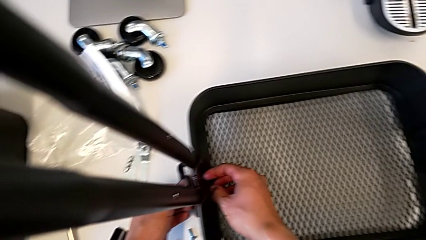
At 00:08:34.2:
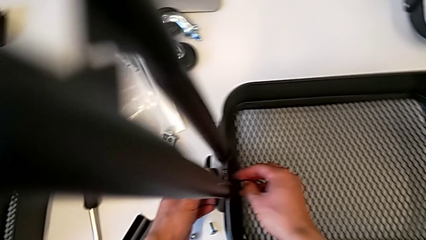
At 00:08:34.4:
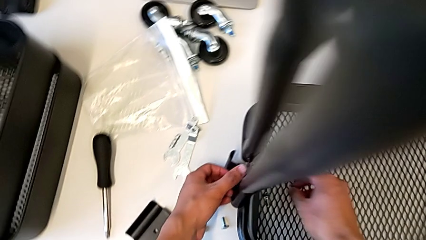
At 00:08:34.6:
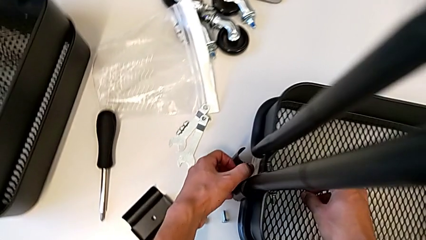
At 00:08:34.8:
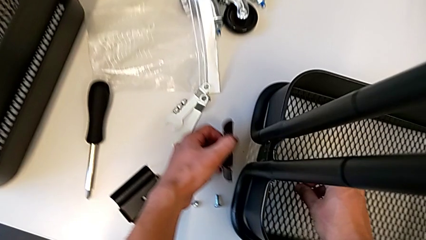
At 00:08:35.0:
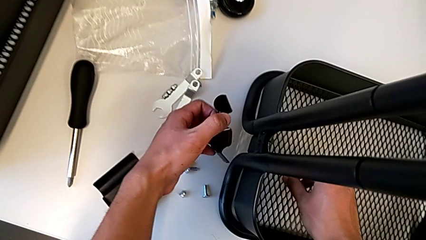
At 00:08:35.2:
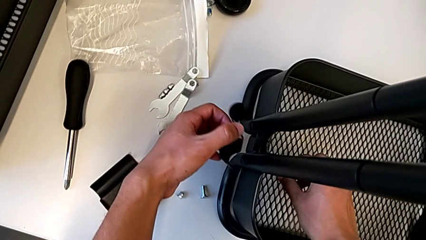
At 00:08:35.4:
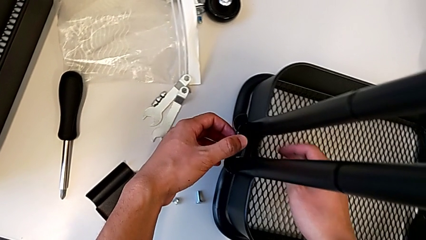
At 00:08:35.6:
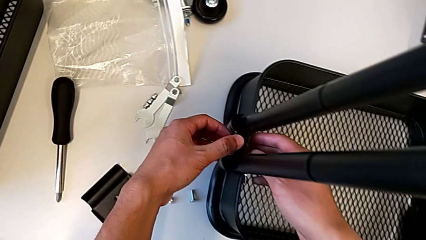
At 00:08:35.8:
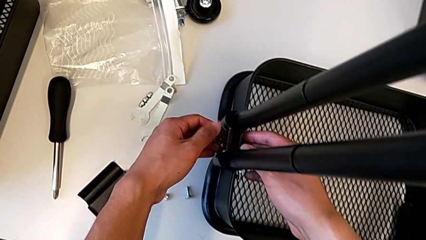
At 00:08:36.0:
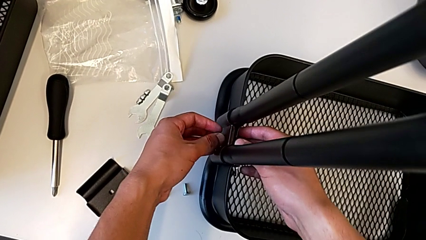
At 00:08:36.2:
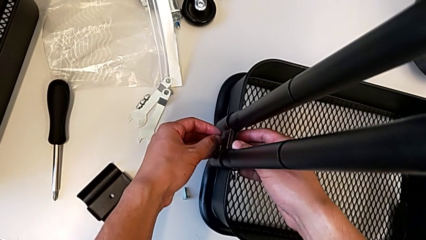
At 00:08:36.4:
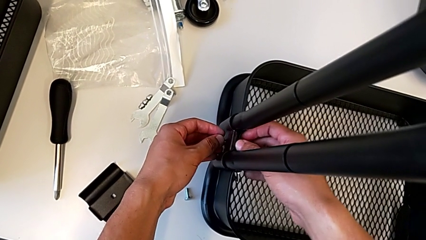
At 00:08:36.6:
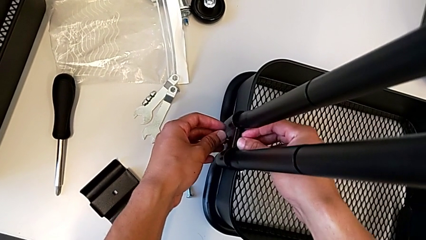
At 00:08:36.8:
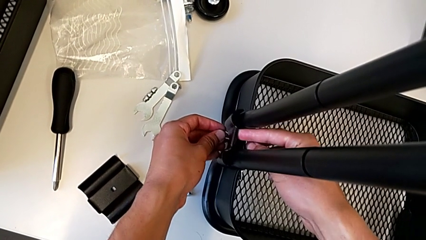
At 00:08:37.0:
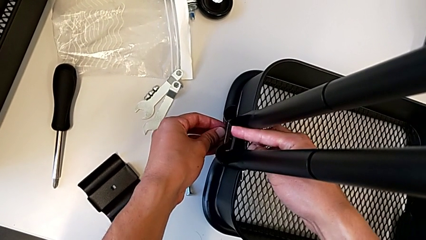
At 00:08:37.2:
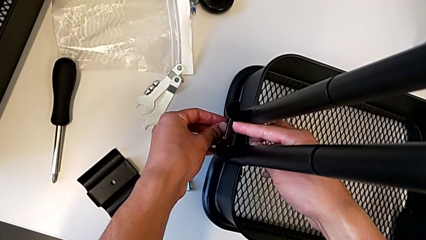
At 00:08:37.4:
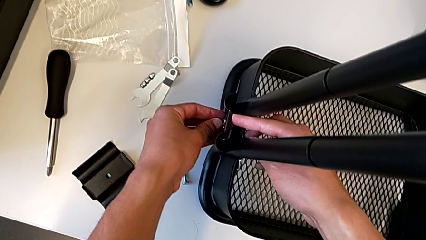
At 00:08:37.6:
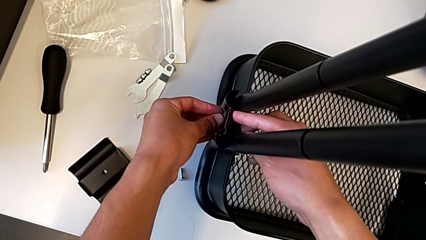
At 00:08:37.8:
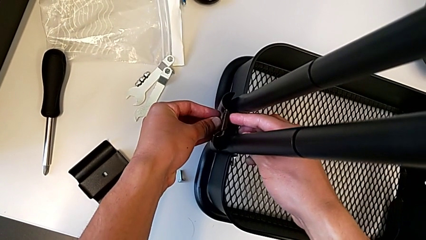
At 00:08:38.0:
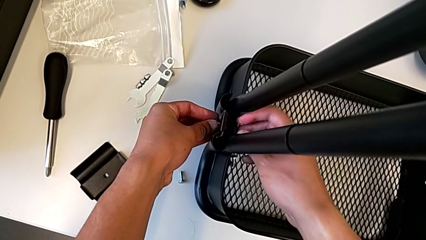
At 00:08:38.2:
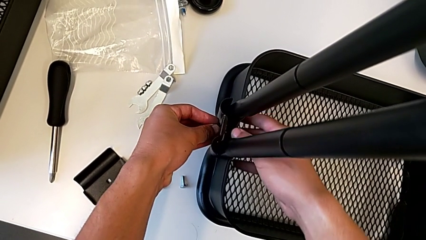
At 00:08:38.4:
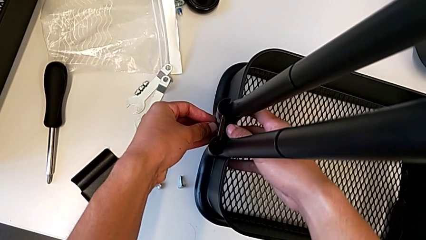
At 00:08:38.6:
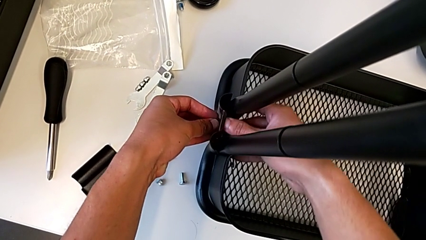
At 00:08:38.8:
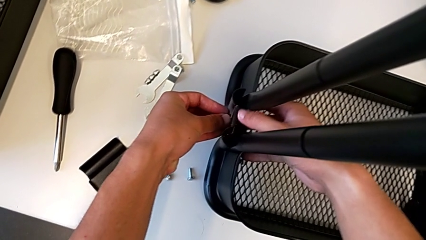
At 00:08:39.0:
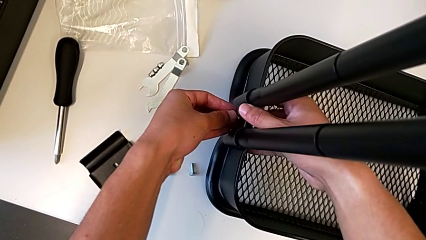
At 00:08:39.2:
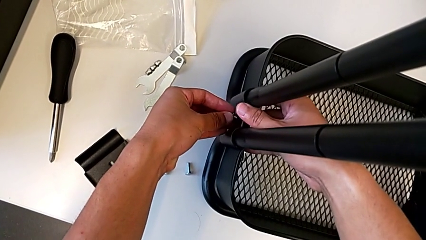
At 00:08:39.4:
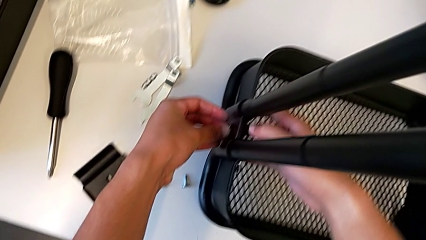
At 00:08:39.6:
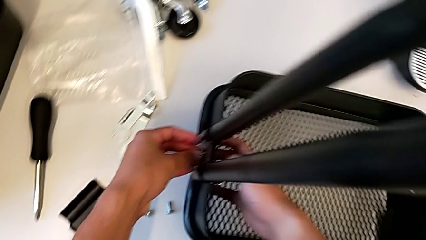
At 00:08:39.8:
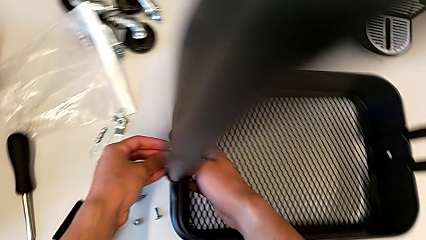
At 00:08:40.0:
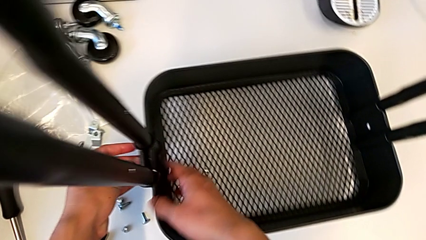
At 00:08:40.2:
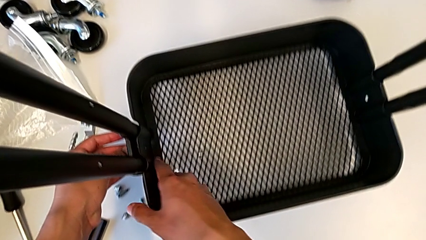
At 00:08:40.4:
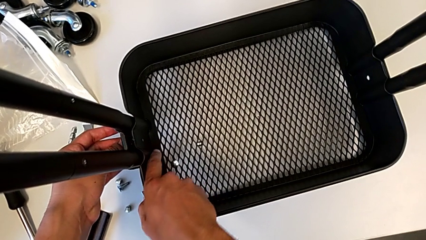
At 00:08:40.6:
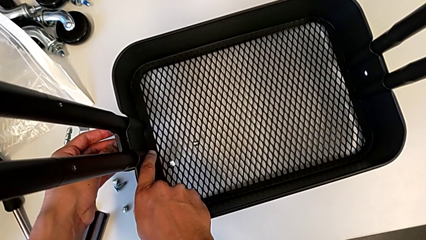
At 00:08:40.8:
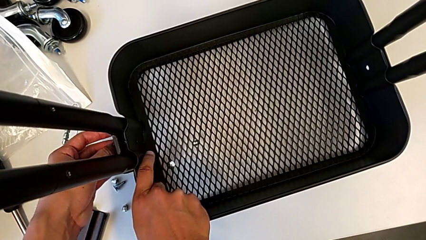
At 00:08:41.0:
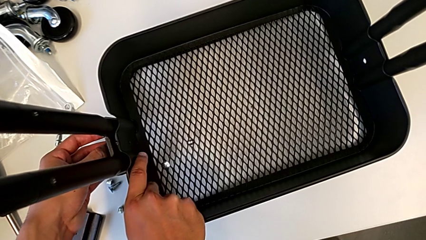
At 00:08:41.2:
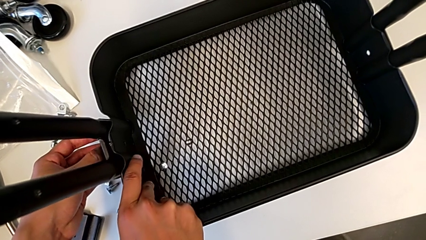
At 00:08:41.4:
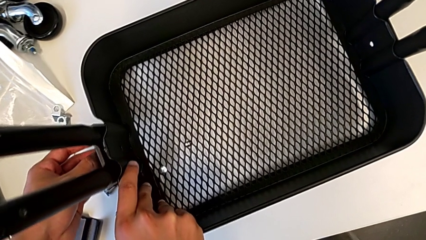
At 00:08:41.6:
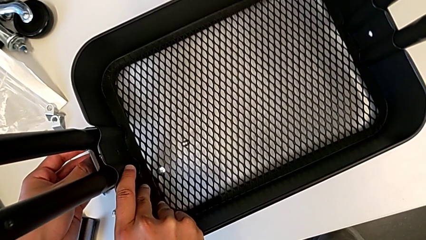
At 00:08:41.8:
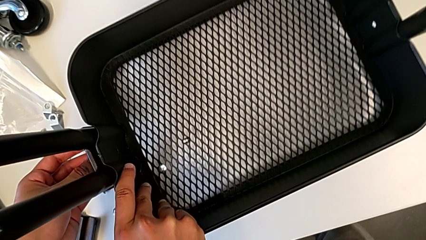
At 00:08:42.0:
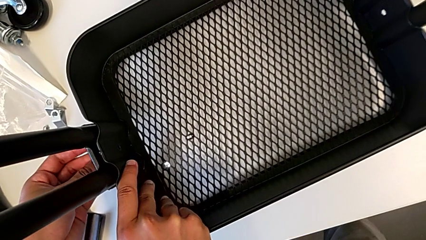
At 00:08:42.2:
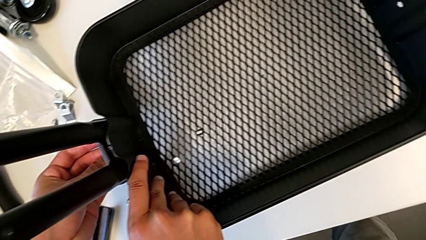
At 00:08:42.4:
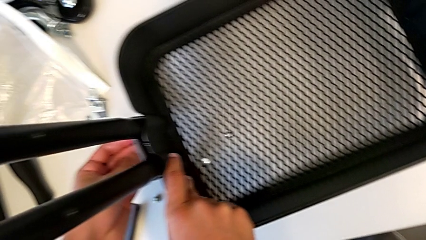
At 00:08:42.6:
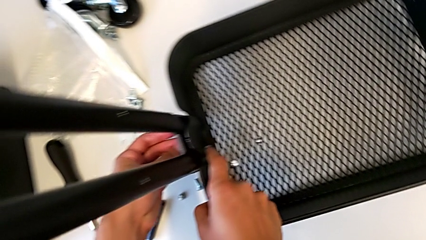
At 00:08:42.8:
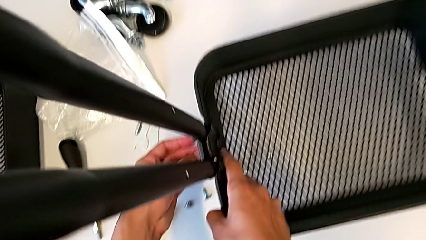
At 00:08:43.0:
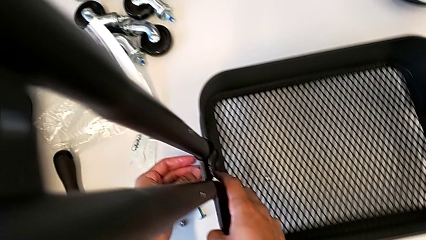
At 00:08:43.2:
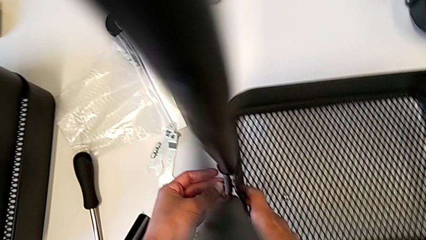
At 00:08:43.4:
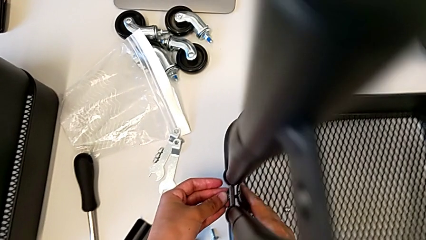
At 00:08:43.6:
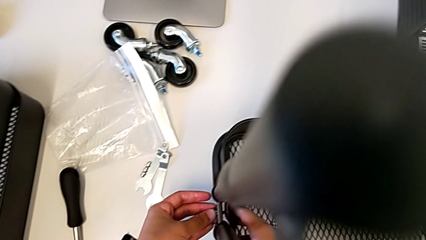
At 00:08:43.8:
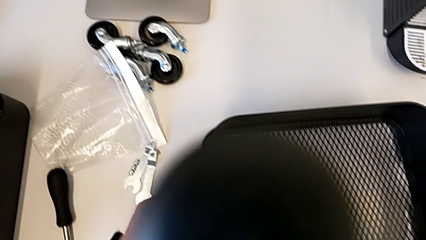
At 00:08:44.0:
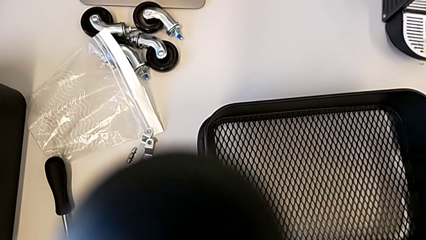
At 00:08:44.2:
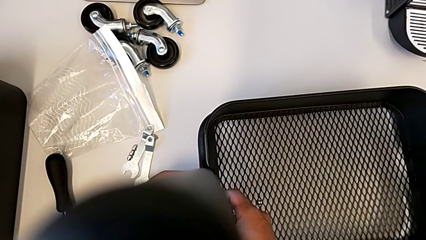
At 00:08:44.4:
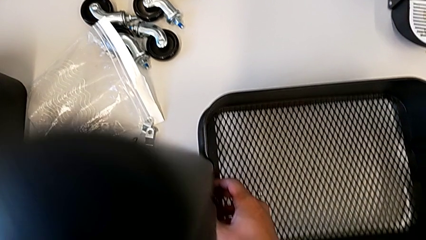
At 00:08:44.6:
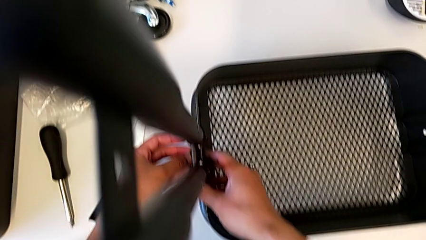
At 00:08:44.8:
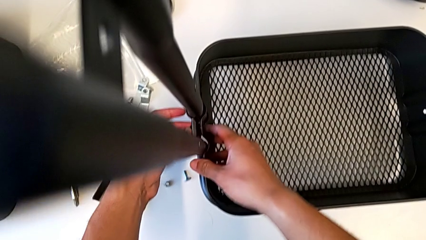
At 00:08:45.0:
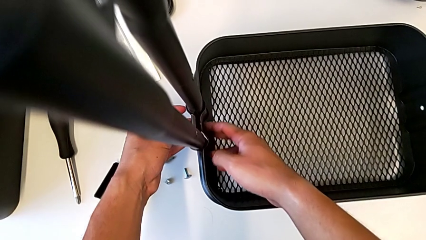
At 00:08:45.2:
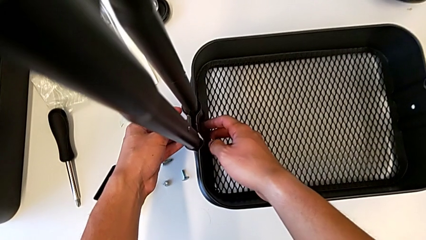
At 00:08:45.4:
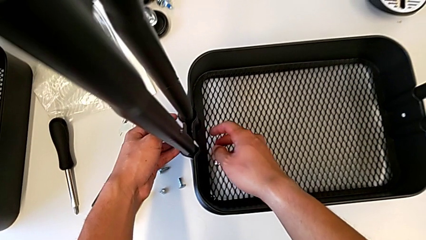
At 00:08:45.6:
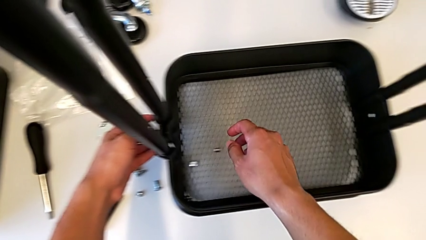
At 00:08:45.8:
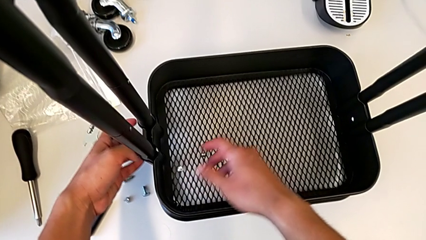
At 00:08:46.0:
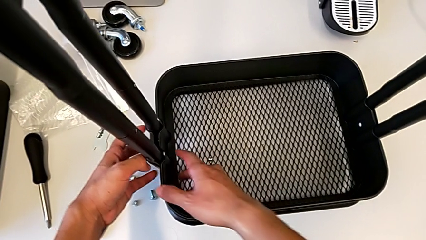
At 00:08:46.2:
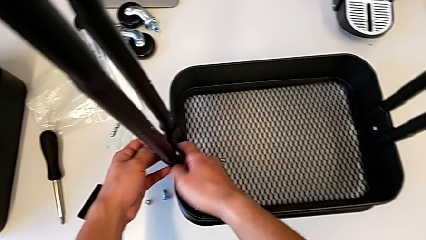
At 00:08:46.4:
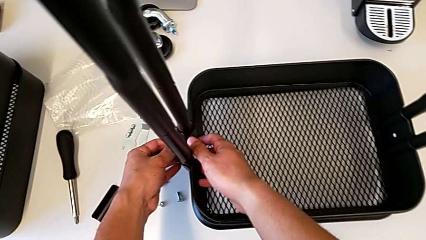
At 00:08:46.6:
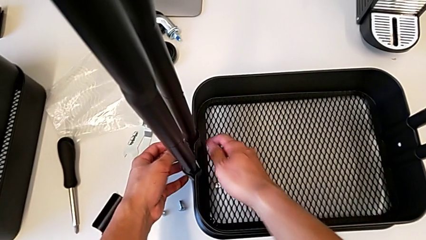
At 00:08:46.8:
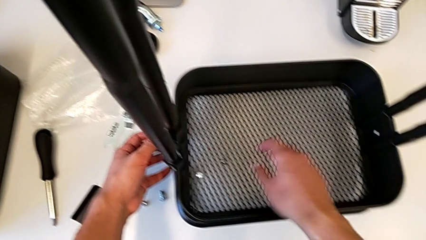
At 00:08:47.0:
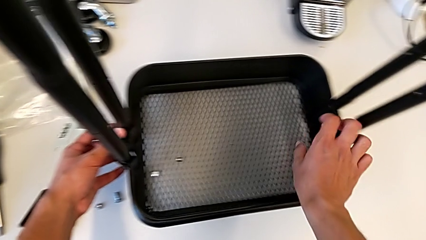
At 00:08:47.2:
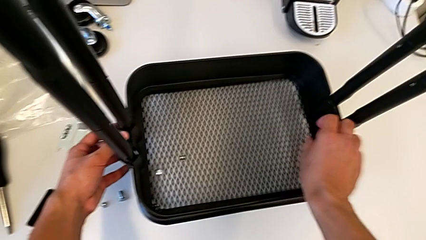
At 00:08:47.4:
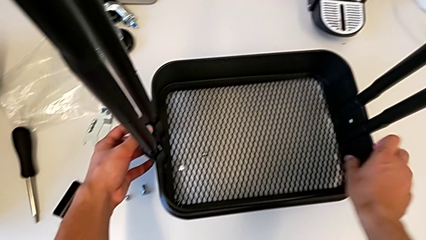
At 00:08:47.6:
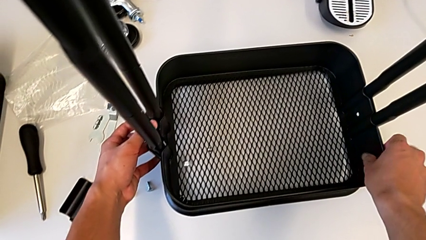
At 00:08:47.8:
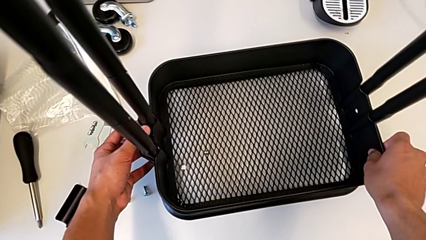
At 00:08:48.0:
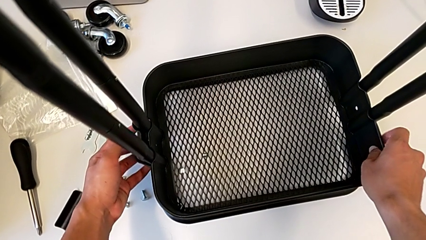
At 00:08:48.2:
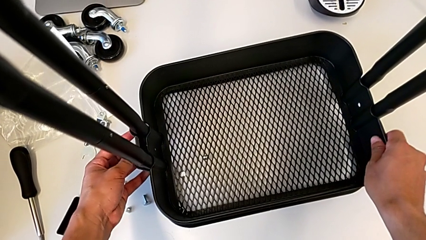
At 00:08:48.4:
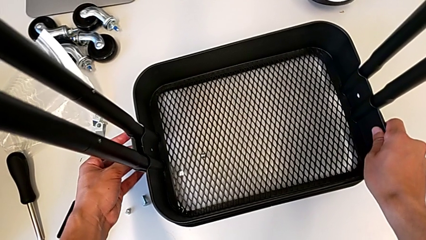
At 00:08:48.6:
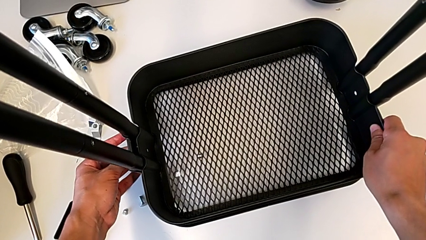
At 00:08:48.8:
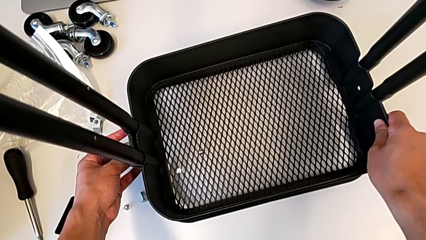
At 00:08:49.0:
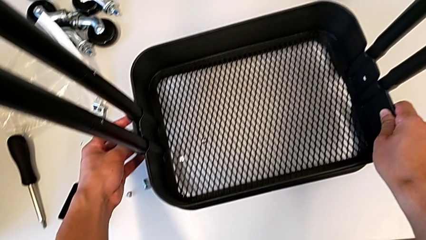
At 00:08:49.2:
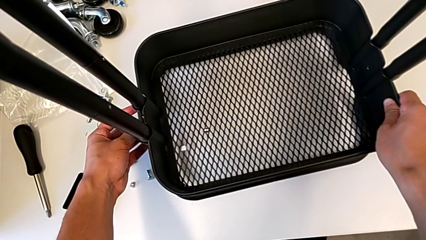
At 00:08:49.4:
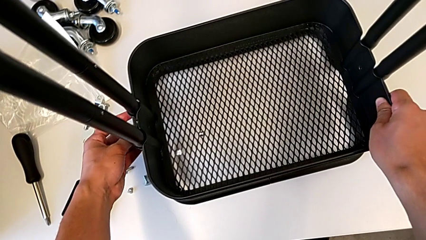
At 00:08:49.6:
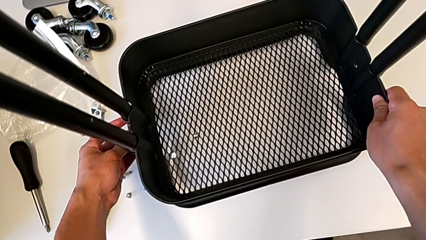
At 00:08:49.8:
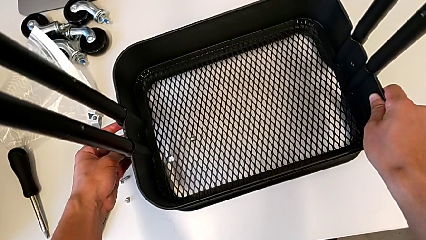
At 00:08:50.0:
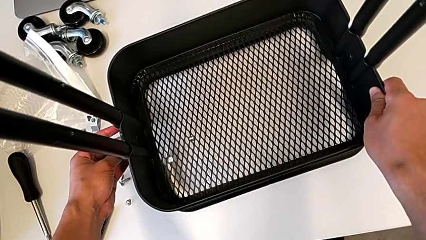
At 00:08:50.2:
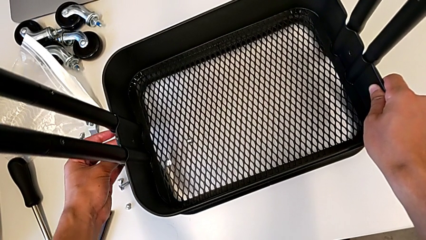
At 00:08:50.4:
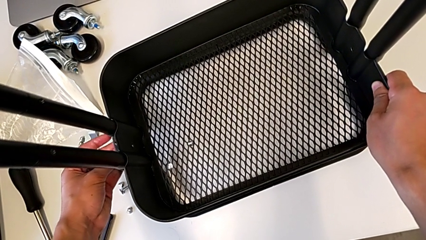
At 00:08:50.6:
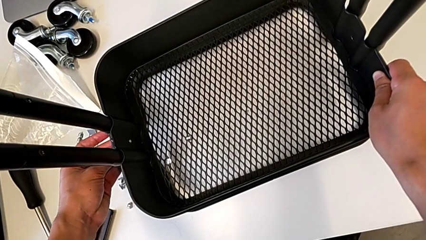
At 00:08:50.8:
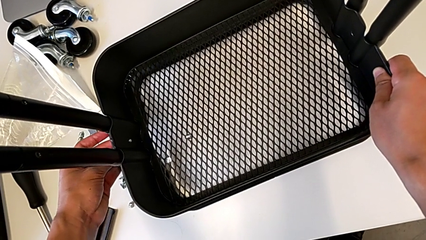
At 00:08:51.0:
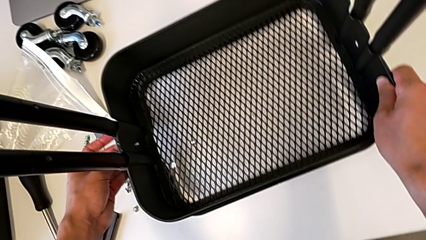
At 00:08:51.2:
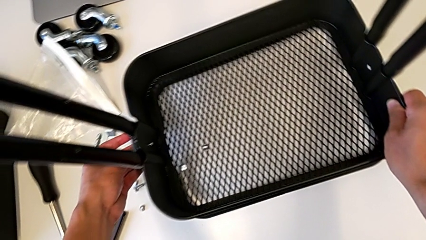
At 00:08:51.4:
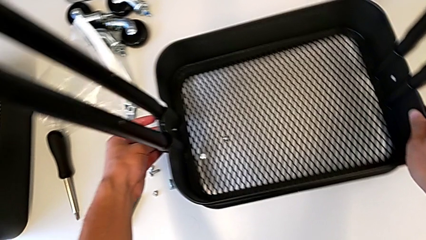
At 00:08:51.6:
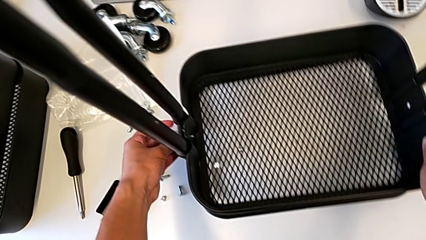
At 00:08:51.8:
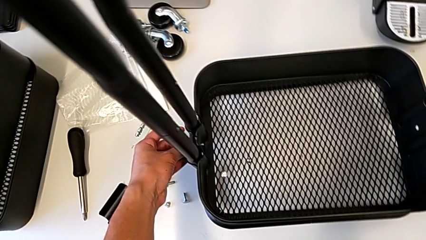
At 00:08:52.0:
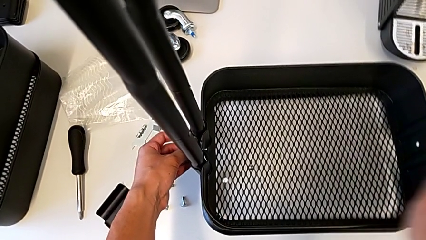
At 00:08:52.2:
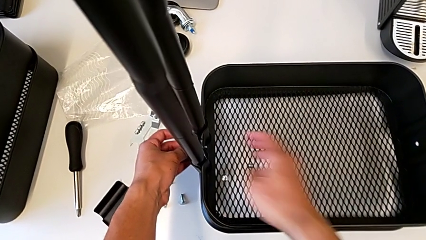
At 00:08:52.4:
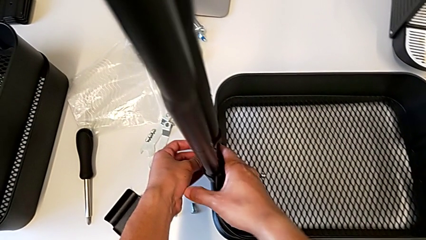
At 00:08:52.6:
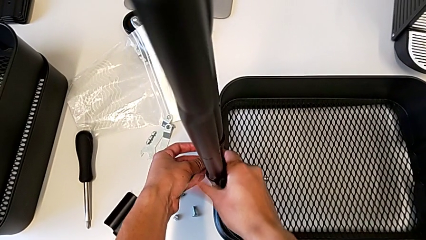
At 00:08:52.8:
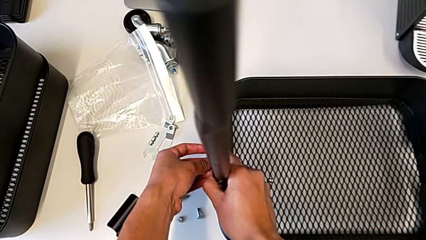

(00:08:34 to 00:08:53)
The camera wearer is screwing the brackets on the bottom table. They place the first bracket, align it and slide the bottom grid tray.
